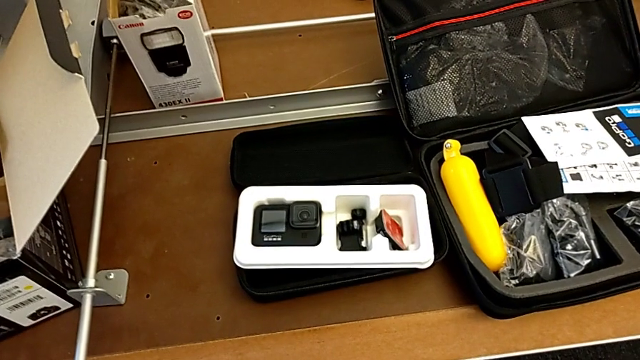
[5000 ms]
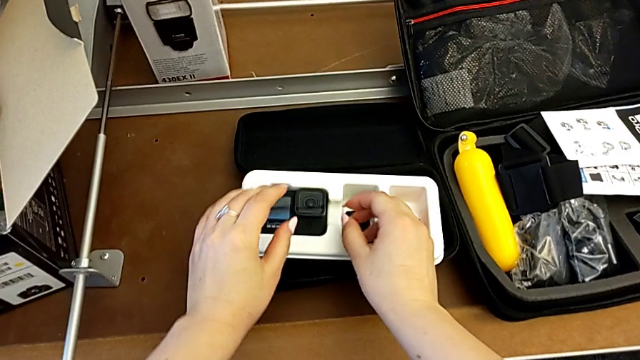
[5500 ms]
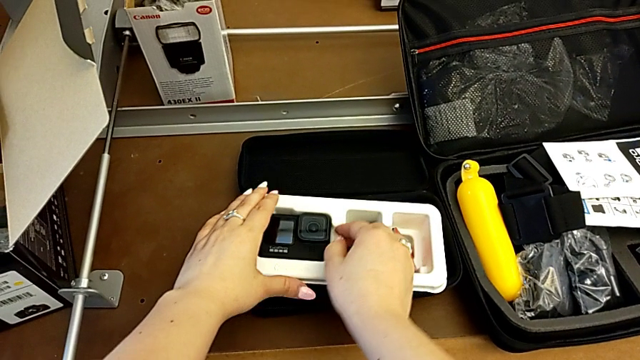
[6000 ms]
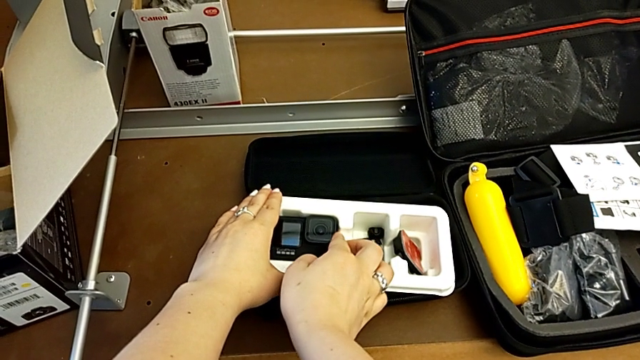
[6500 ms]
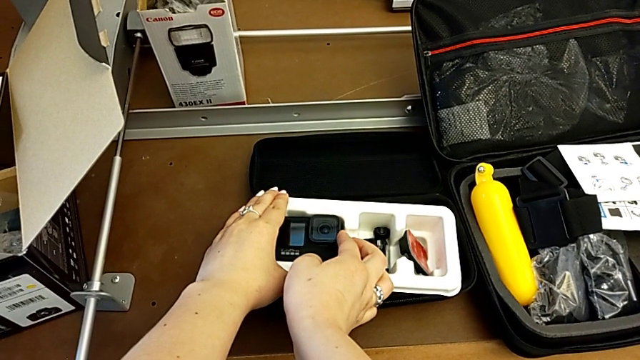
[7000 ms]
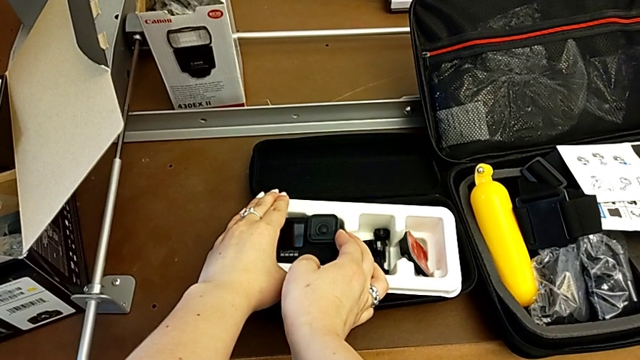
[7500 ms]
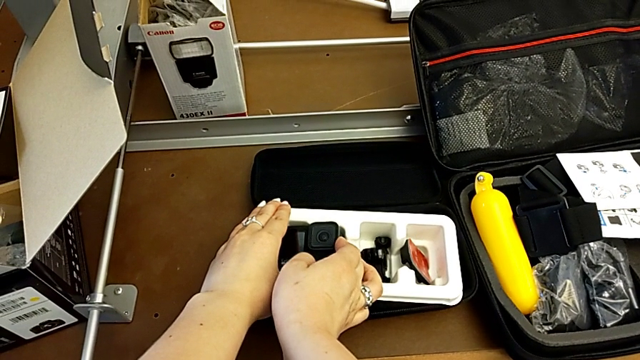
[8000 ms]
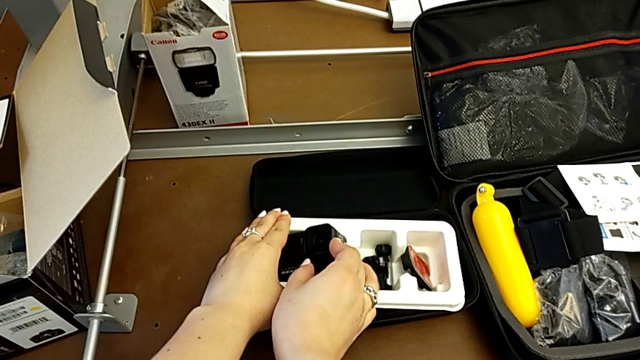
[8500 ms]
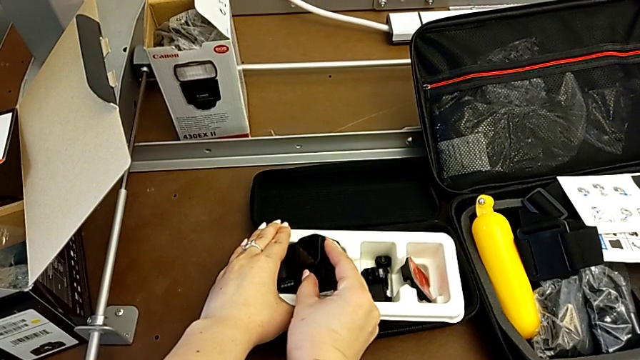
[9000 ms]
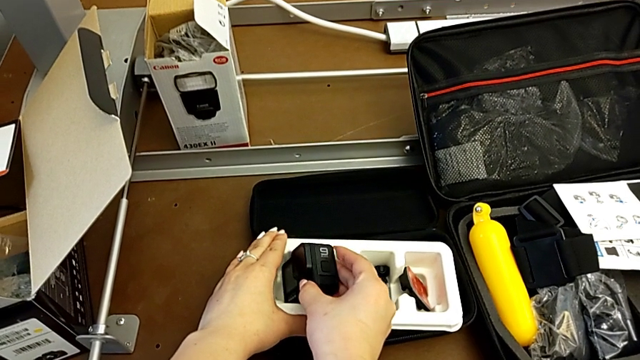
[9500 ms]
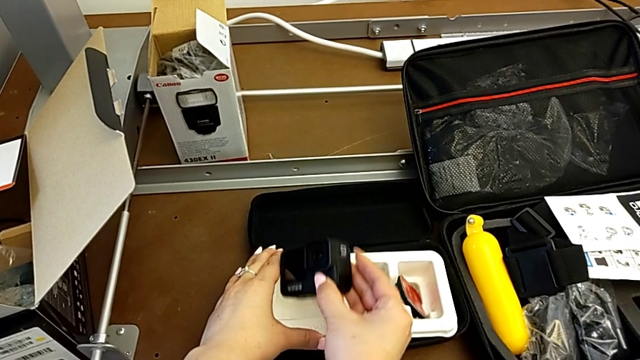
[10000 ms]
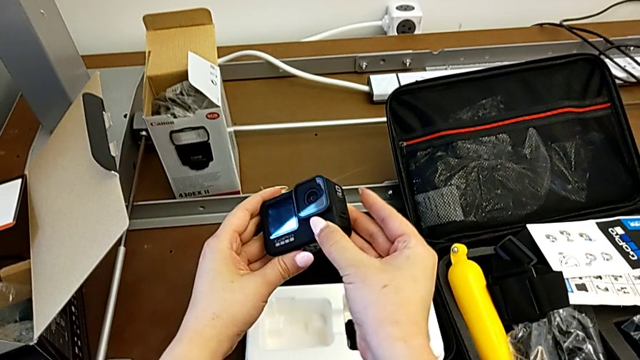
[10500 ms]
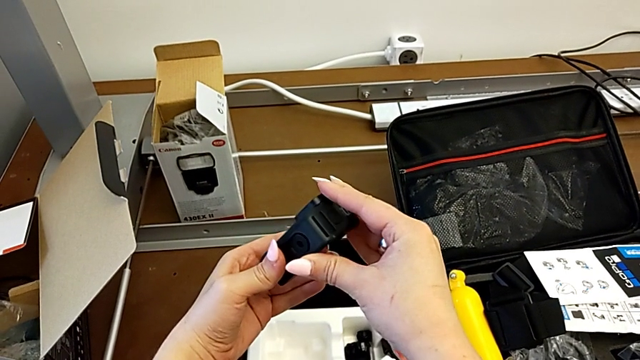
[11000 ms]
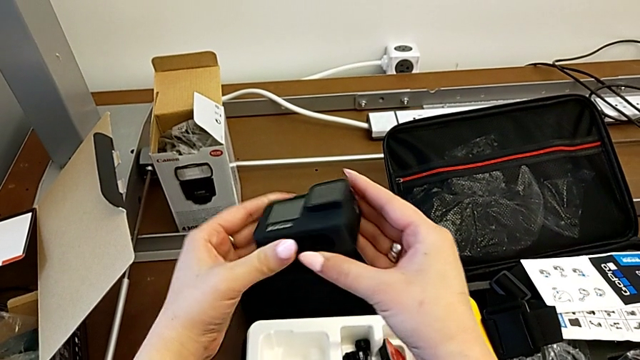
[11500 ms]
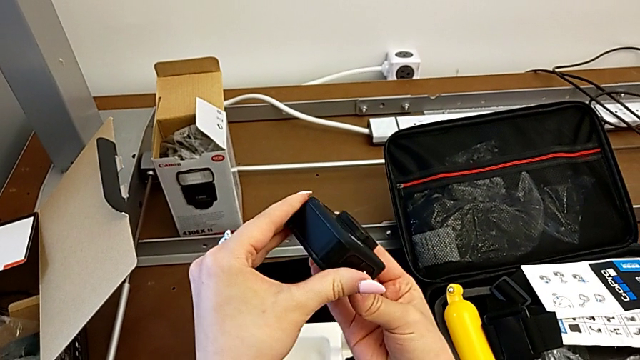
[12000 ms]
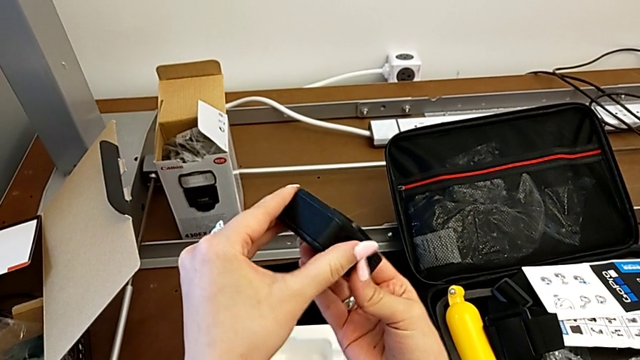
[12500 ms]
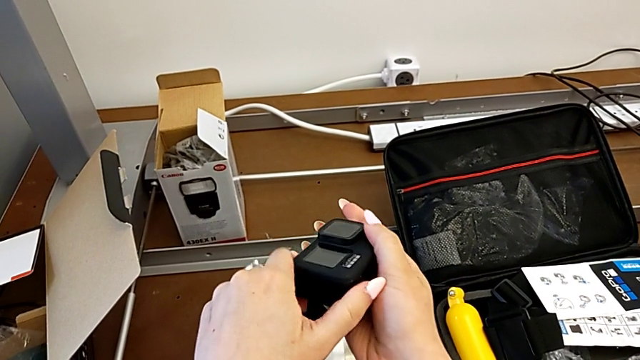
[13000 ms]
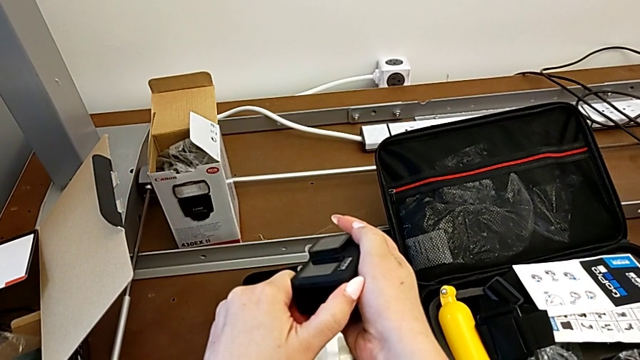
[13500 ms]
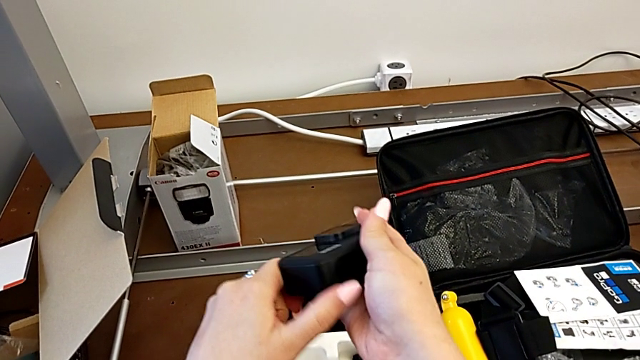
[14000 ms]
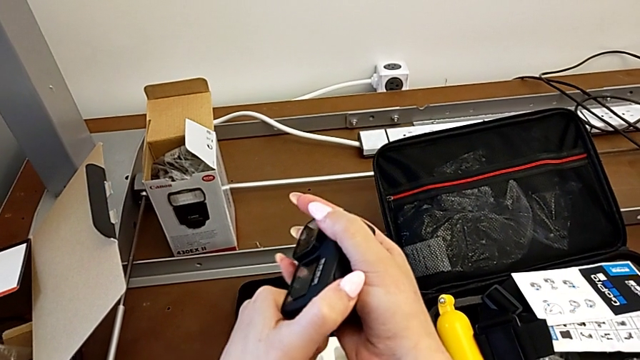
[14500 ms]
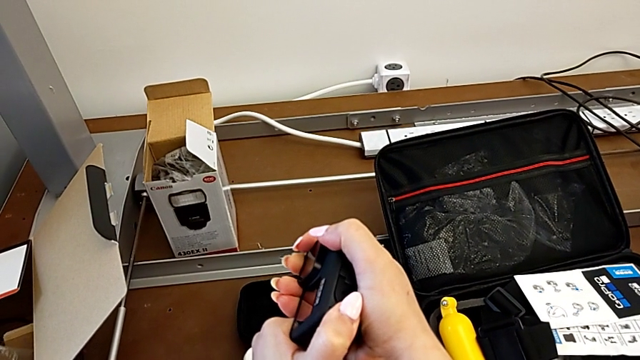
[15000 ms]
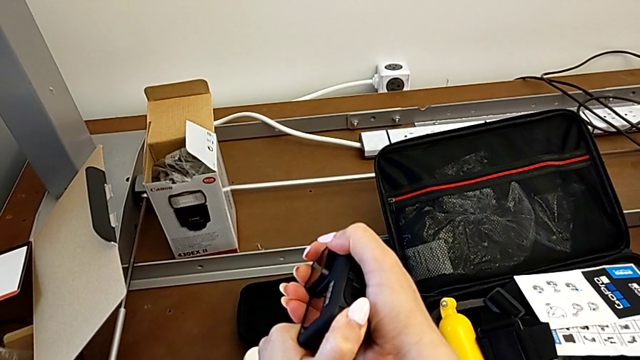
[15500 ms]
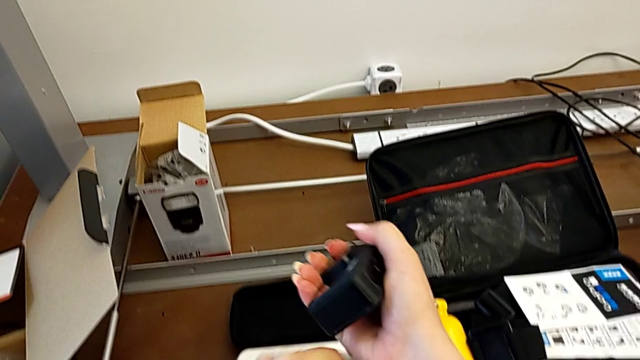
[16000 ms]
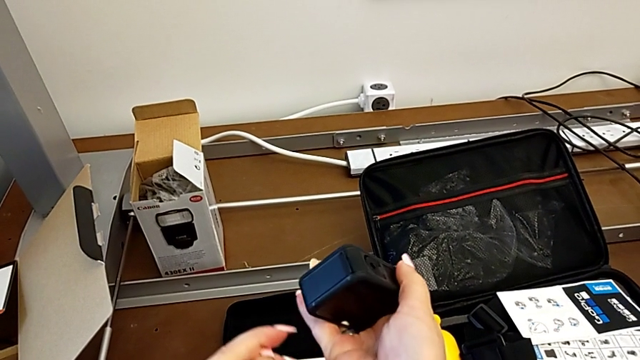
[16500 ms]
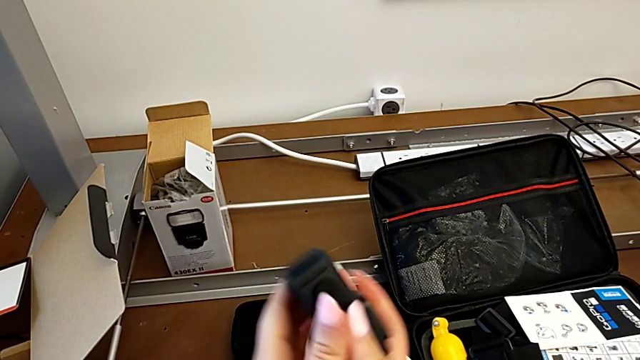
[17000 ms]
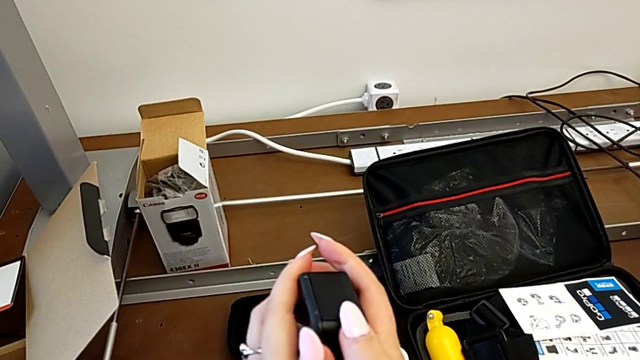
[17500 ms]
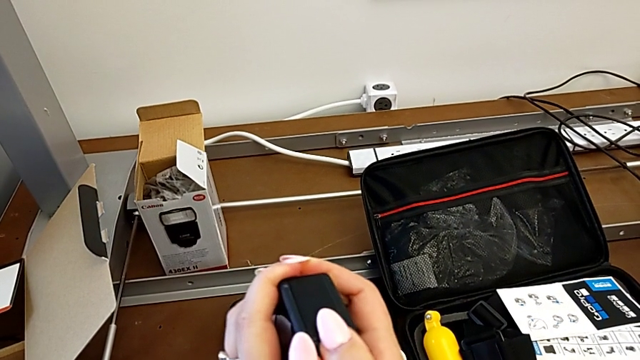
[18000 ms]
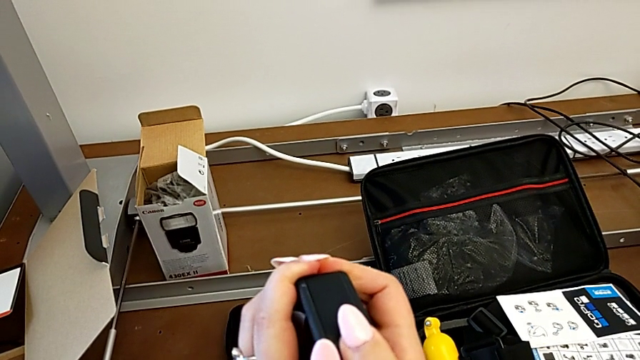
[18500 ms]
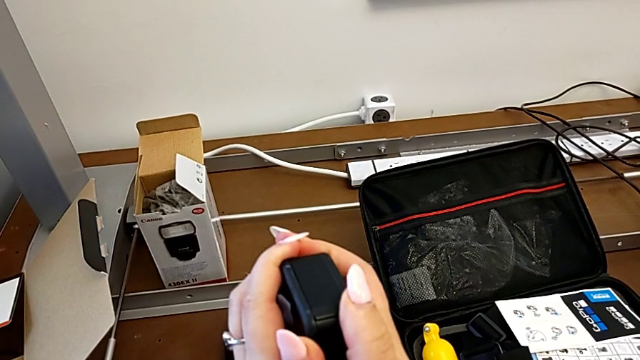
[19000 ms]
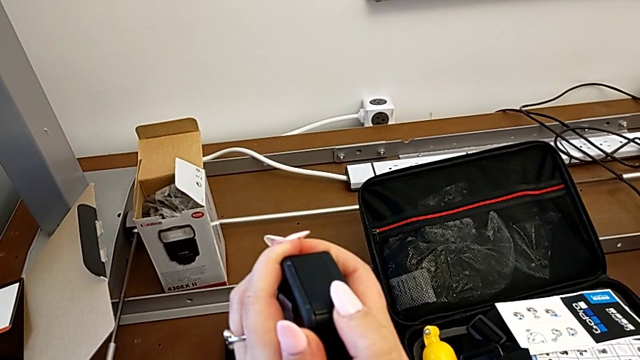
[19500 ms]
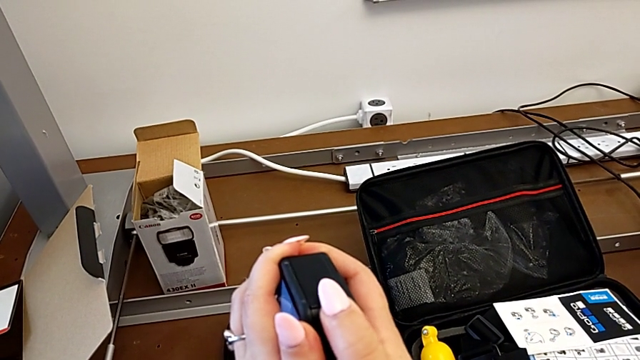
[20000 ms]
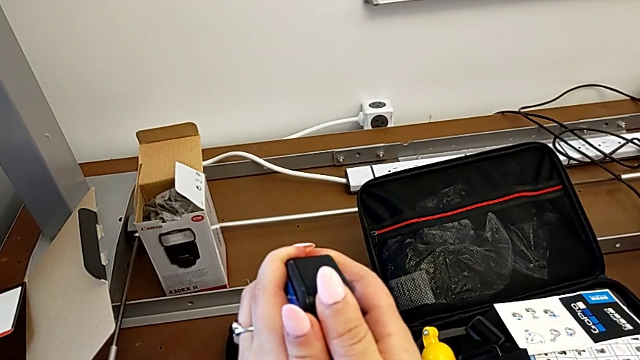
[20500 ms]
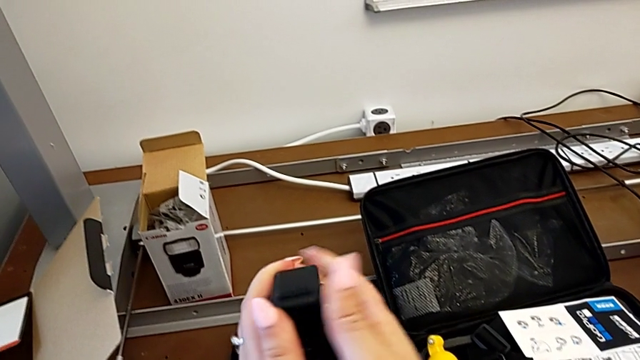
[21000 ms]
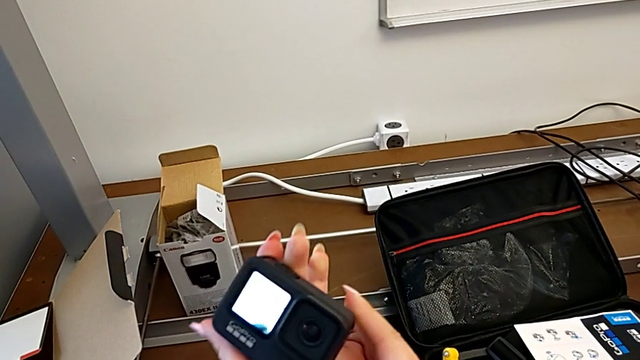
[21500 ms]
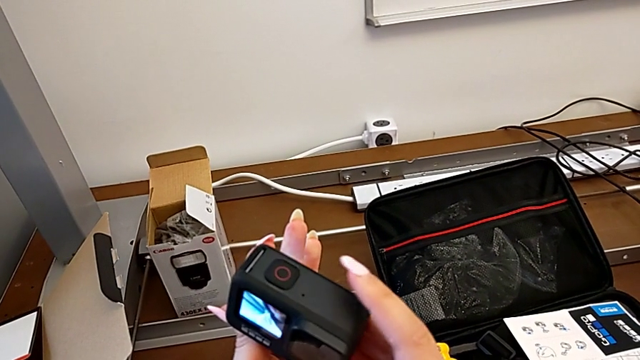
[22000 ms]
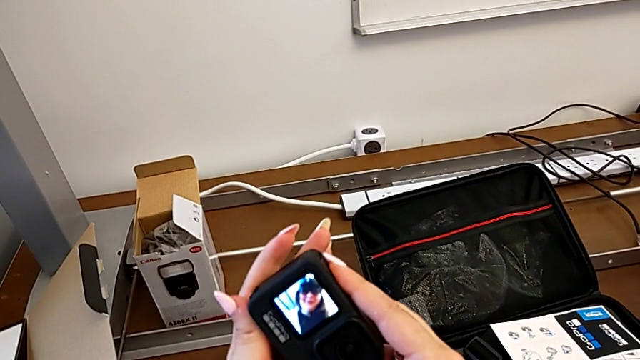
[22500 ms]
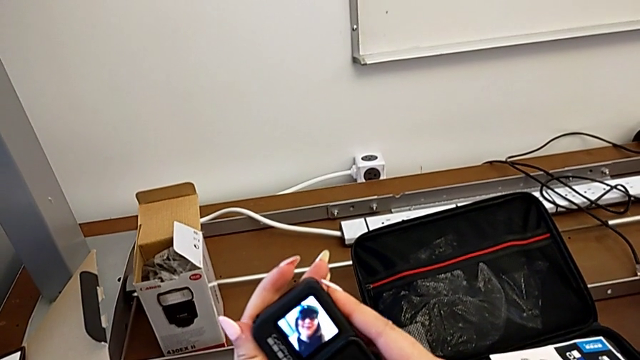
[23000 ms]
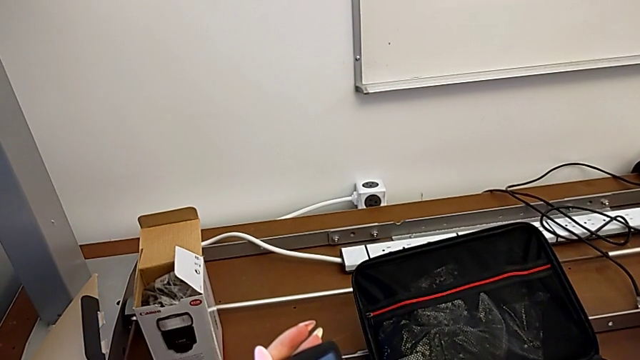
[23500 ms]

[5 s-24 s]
The camera wearer inspects the GoPro. They pull the GoPro, grab it, lift it, rotate it, pull the battery door, rotate the GoPro, push the battery door, wrongly turn on the GoPro, rotate it and press the top button.

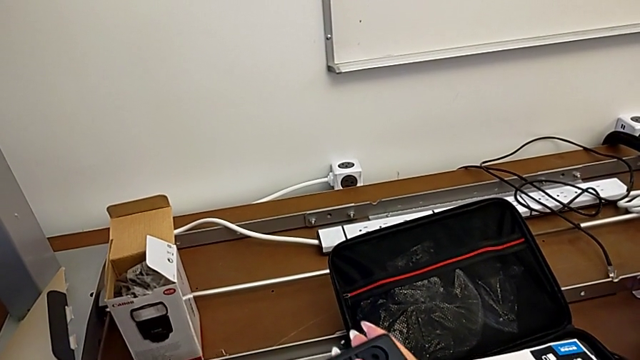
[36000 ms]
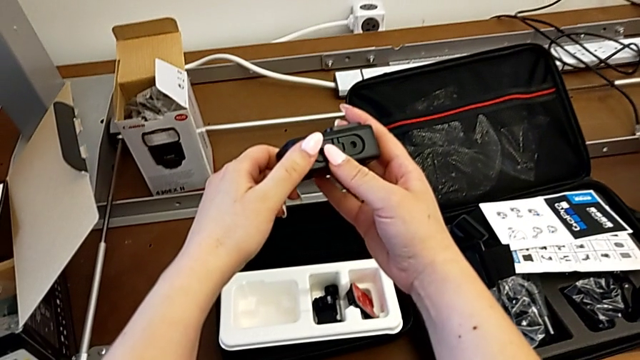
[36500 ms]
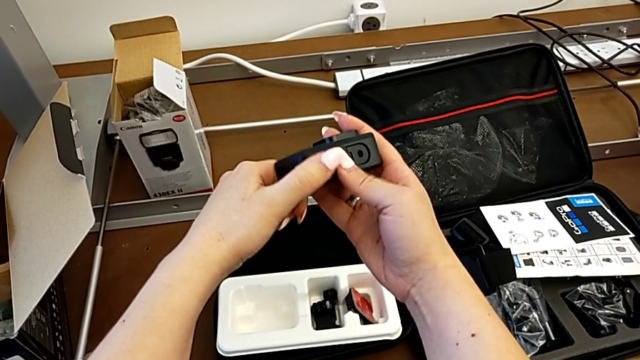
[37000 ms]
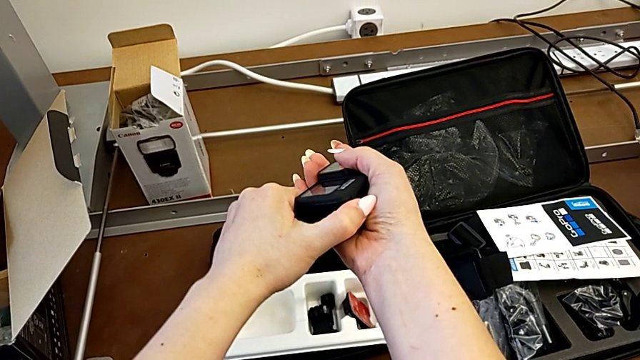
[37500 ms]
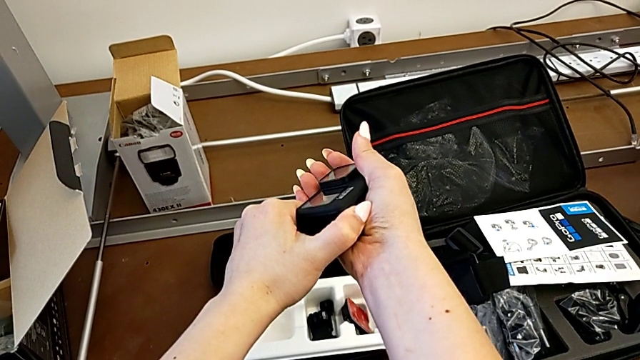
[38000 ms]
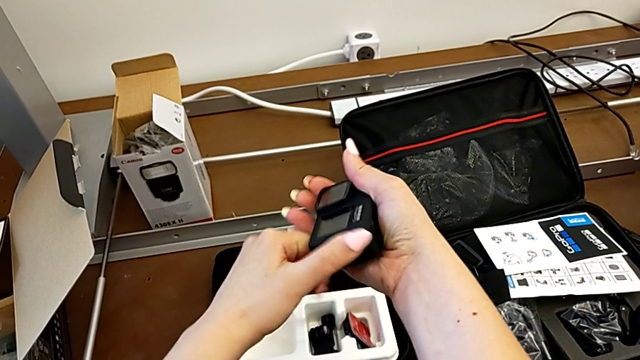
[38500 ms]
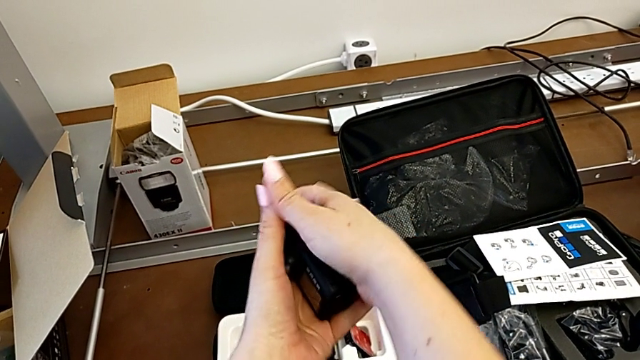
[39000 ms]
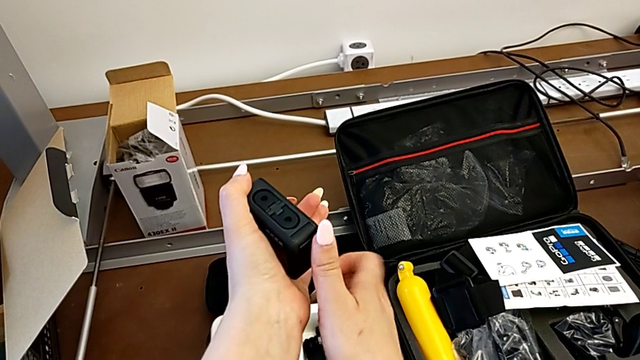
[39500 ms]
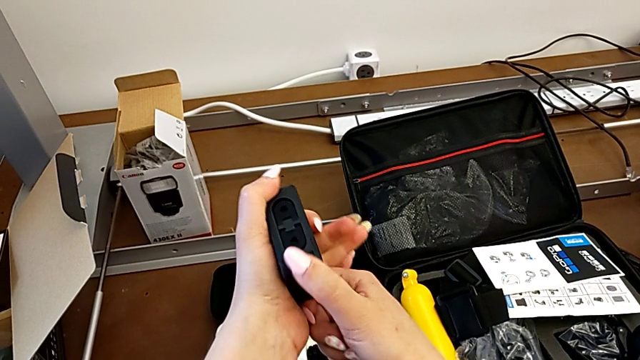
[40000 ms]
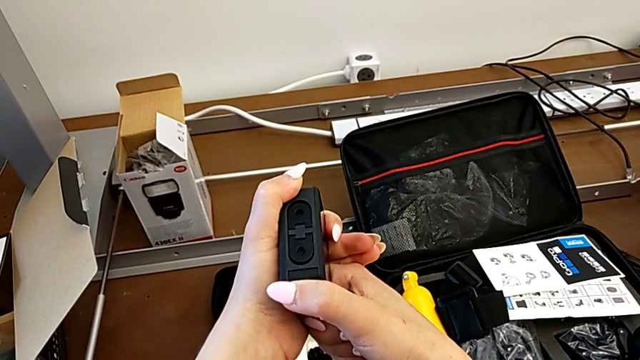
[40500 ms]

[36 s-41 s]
The camera wearer is attempting to open the battery door. They hold the GoPro and rotate it.
